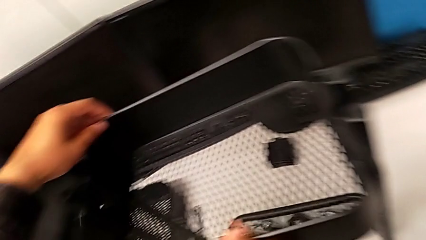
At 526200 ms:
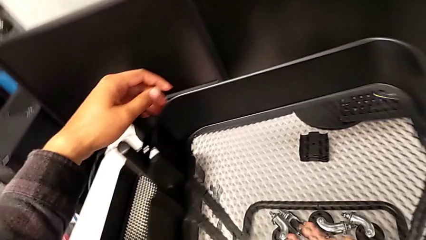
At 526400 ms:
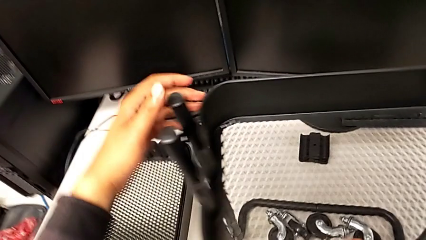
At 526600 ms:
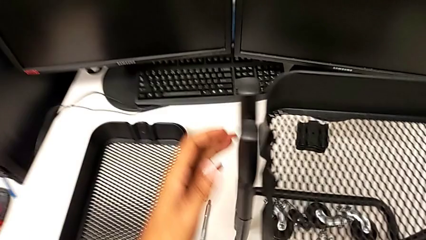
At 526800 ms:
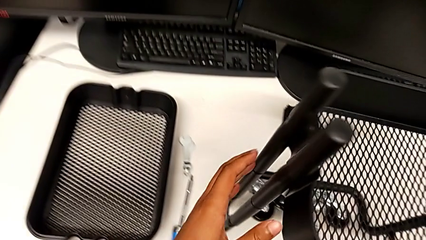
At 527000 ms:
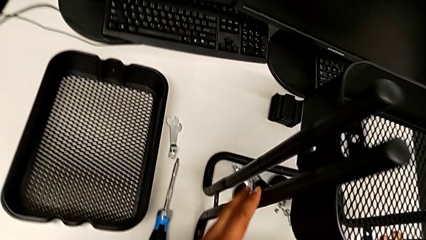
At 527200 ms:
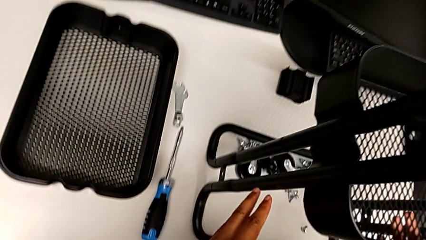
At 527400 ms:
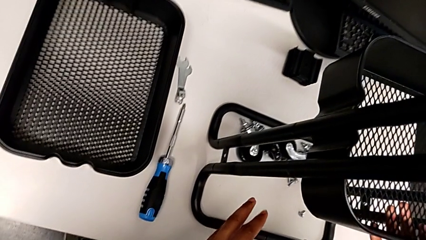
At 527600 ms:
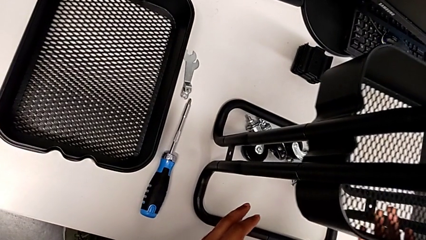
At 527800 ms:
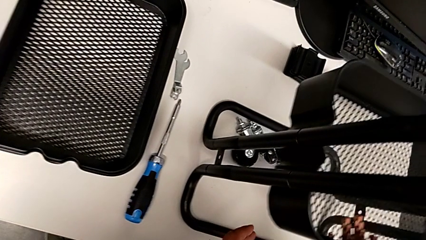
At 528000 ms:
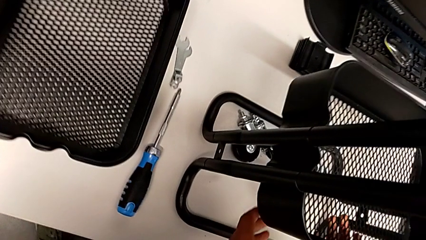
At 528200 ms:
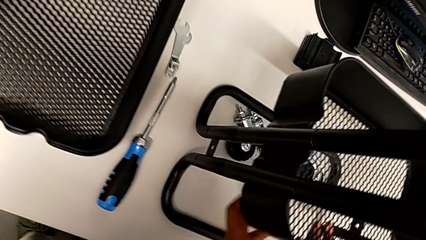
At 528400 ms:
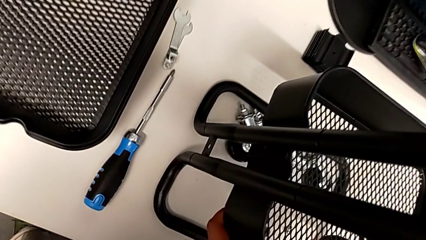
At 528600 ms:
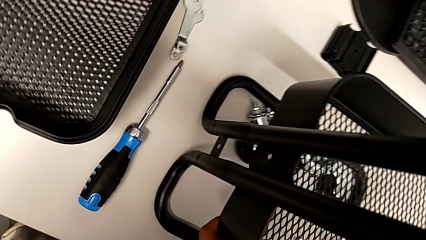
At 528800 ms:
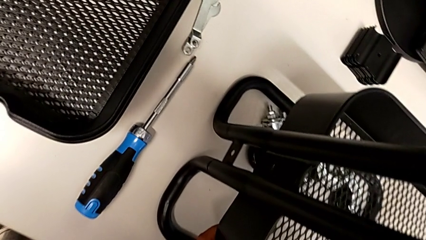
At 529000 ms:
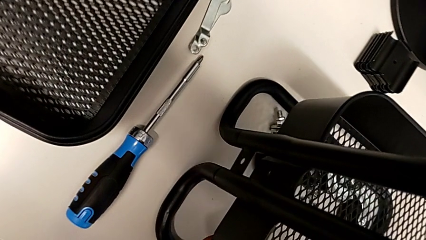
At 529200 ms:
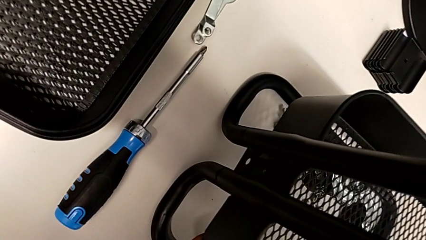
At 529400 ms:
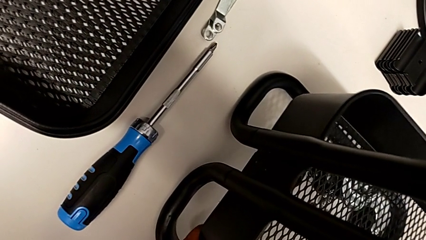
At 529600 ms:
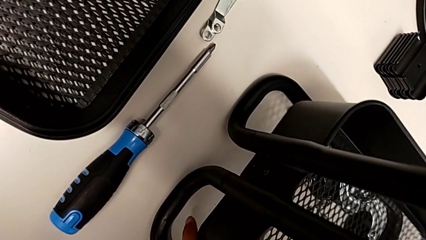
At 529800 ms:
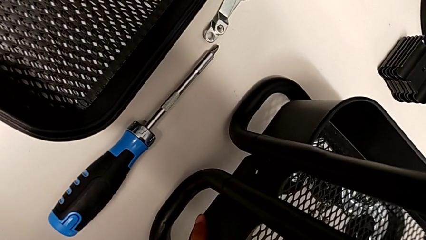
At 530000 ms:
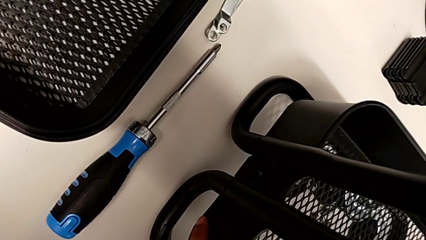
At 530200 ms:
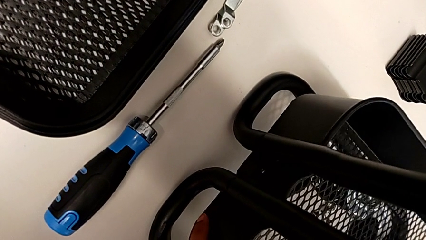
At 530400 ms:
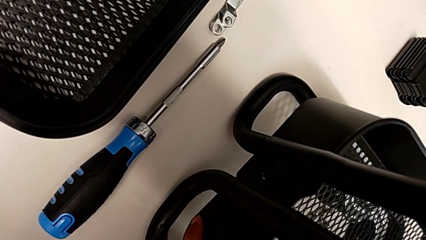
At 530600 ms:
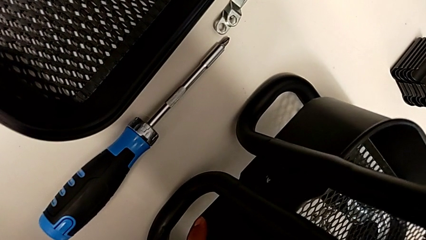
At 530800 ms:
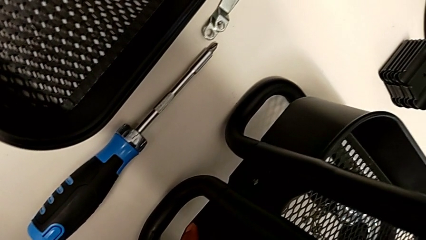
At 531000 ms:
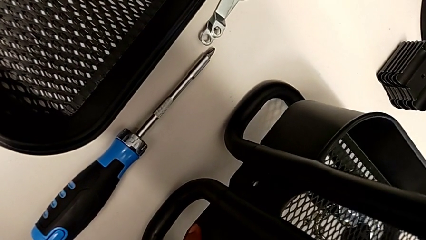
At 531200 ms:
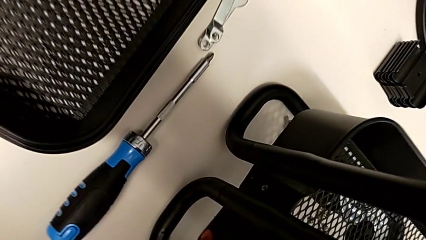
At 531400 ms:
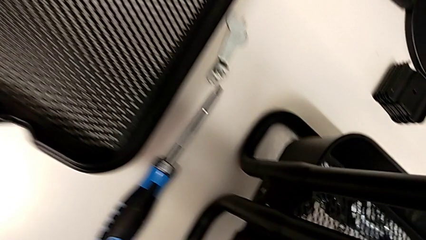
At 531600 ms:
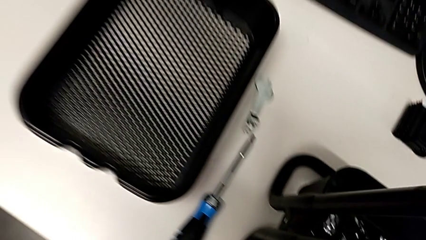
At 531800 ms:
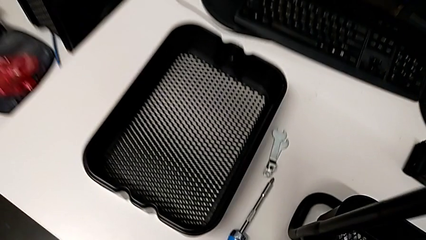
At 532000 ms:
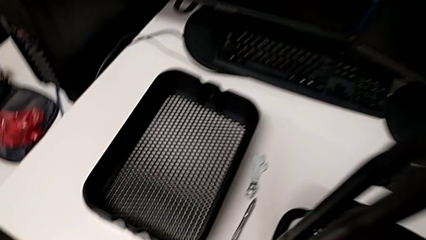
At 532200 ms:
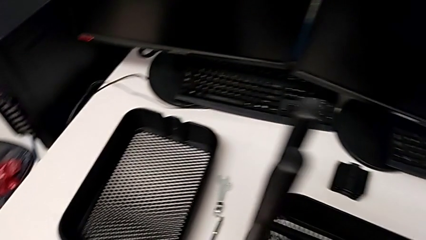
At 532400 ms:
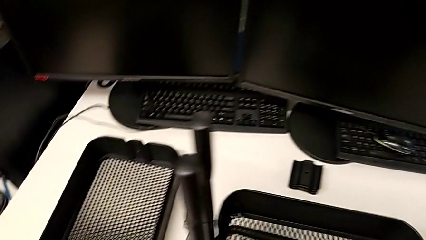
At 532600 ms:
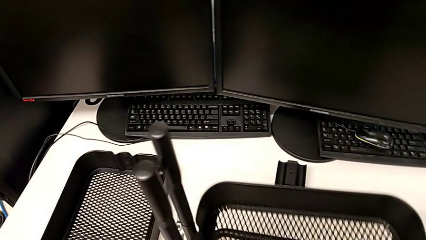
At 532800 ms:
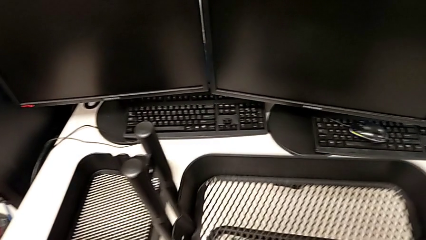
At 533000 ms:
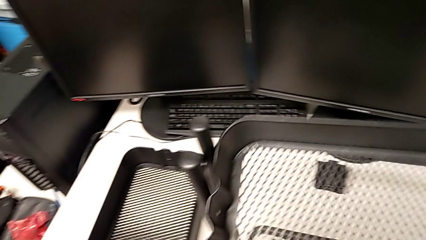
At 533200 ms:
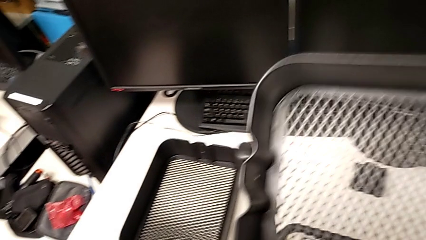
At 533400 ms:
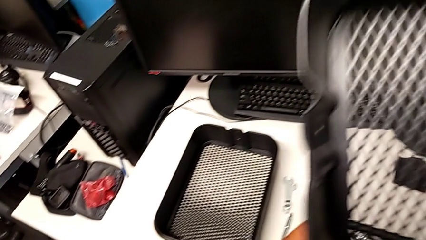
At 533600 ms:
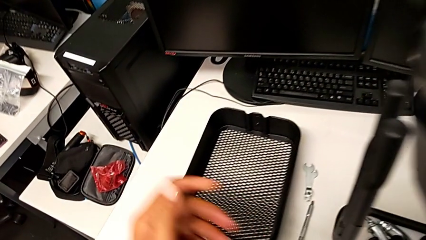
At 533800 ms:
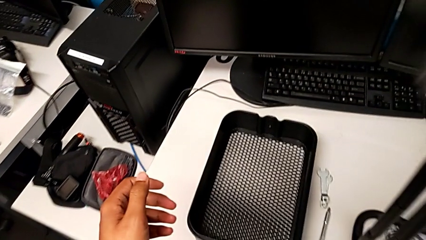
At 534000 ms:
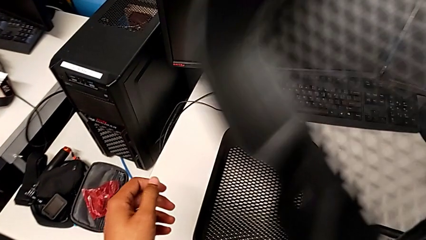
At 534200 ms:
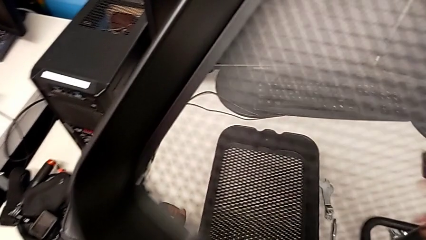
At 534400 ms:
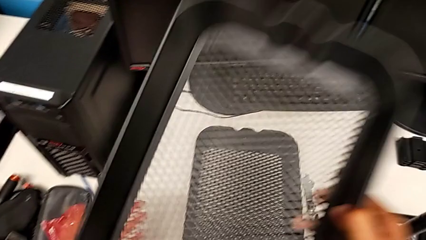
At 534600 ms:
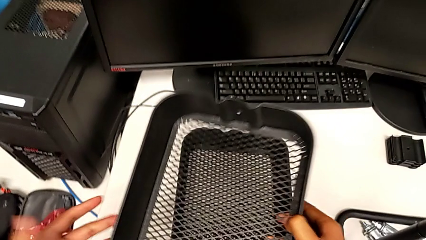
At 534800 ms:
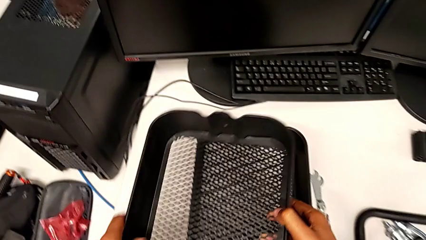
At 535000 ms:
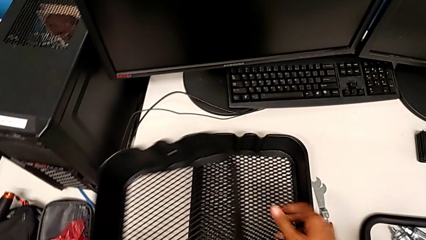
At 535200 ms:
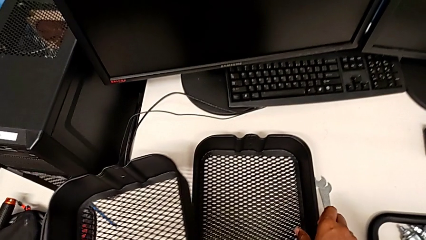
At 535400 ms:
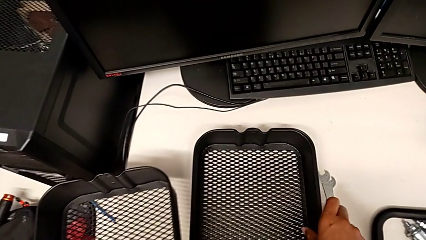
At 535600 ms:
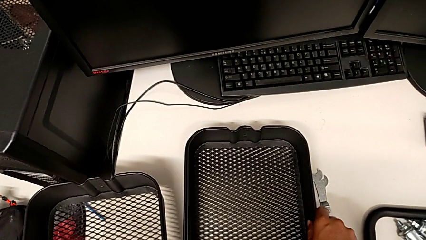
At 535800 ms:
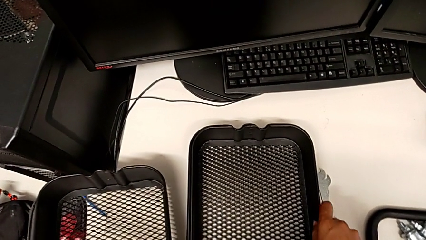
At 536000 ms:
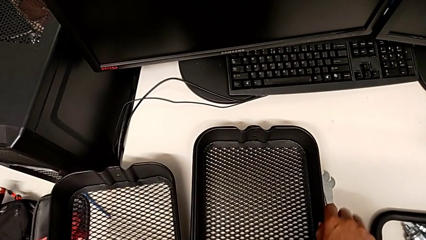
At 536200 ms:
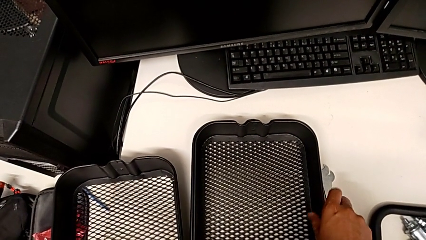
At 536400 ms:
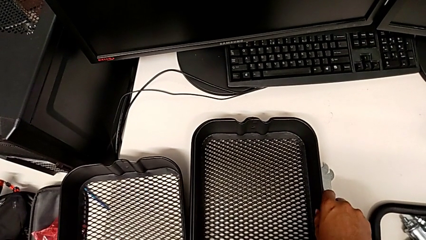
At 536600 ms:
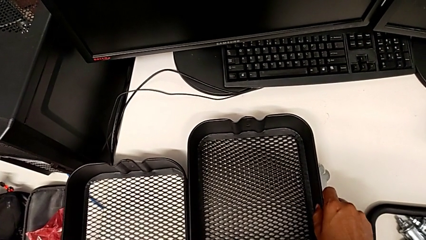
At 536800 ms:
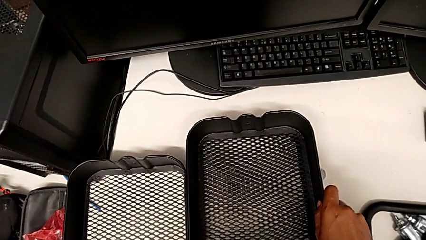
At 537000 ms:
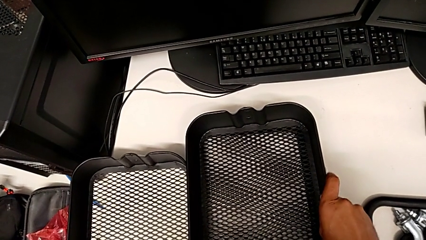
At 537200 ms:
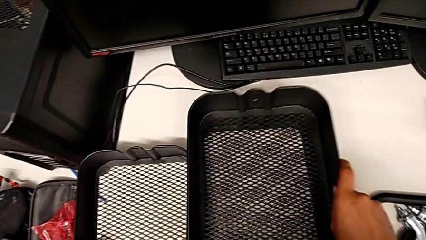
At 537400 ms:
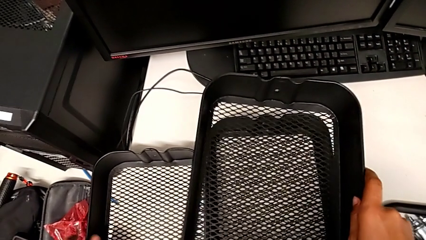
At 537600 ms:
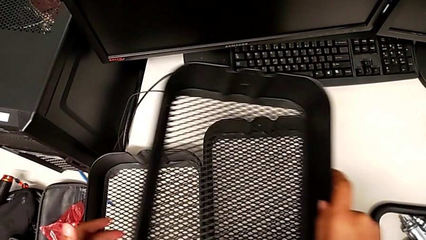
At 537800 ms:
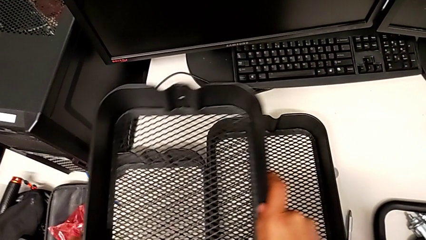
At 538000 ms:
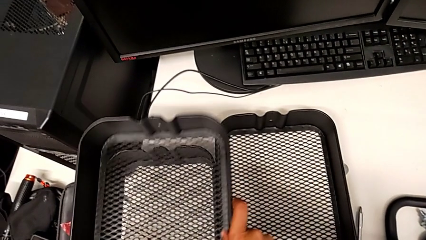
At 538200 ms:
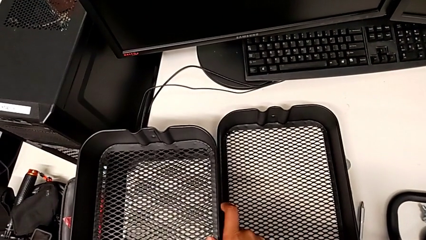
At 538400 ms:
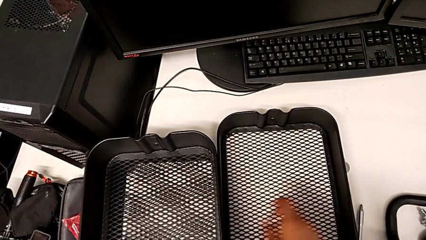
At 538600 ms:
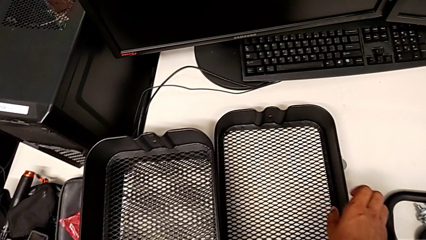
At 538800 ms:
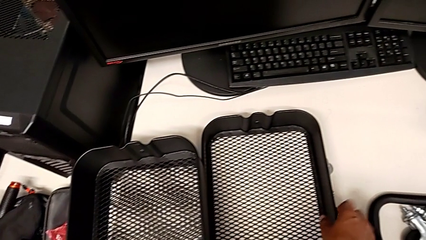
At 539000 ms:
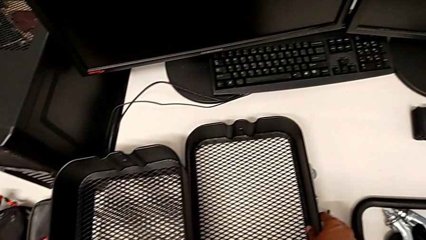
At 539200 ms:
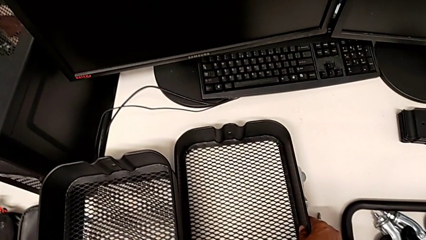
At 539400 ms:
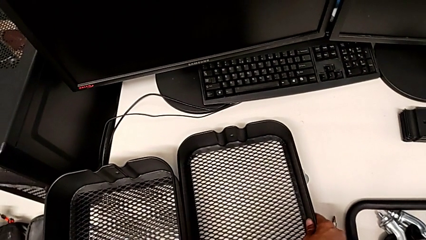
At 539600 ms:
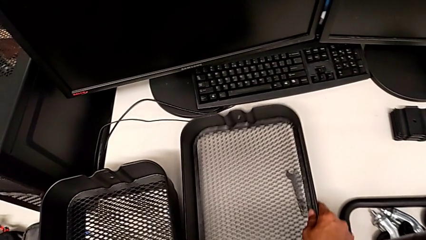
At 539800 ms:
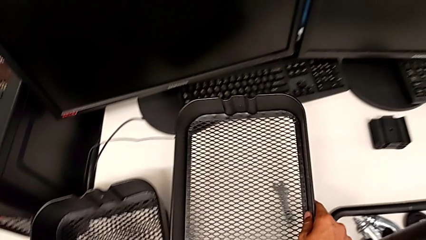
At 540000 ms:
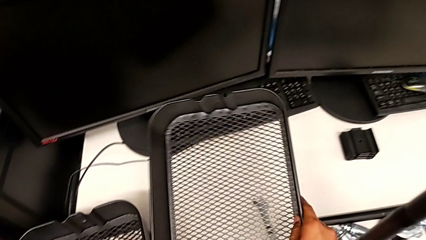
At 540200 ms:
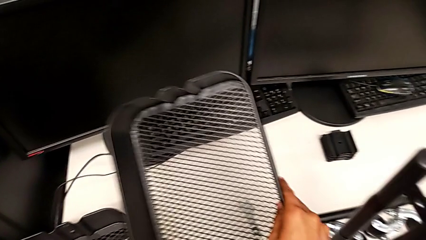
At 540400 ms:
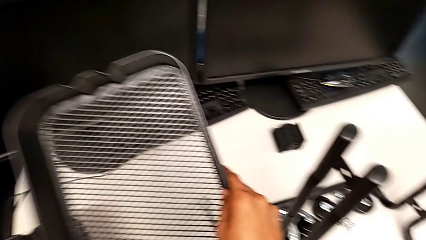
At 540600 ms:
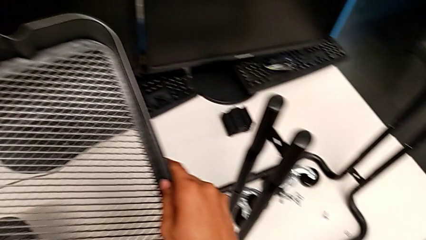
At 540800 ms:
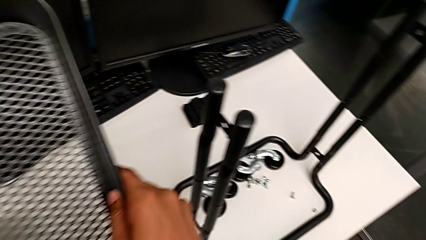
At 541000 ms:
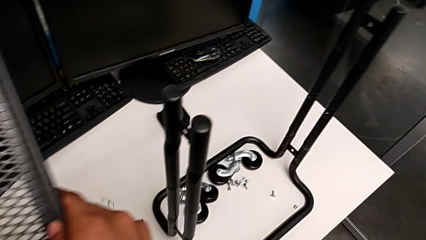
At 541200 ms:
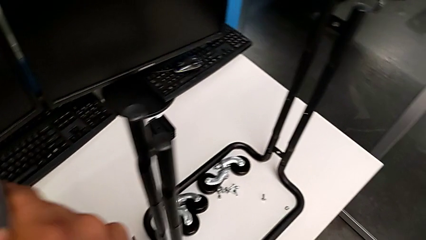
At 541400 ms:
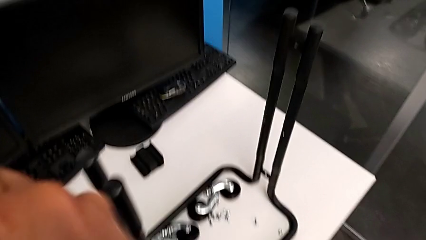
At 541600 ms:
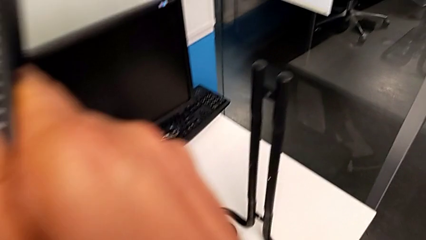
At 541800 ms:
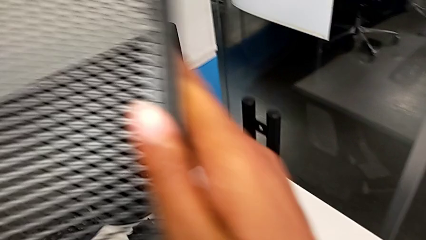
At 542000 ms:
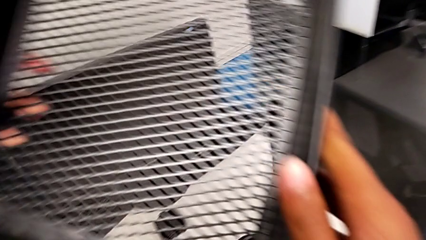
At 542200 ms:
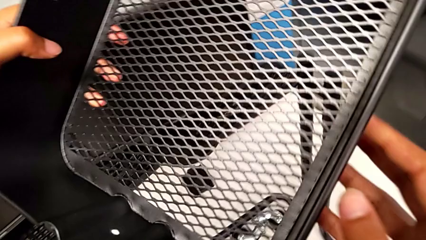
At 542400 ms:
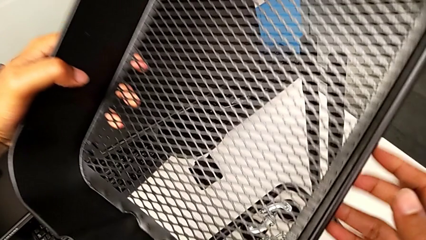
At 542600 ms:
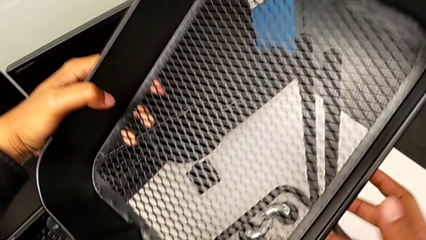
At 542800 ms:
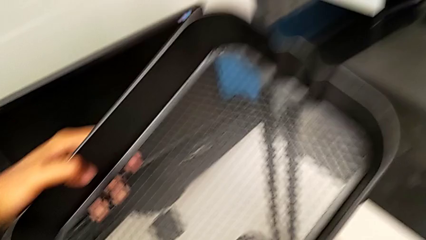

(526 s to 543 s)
The camera wearer is assembling the tray. They slide the first grid tray, withdraw it and grab the third grid tray.
